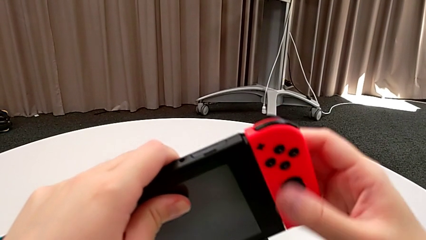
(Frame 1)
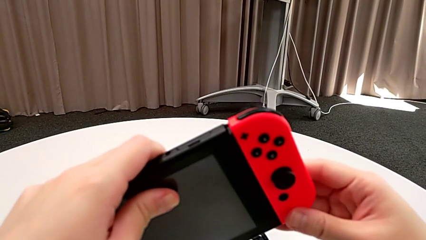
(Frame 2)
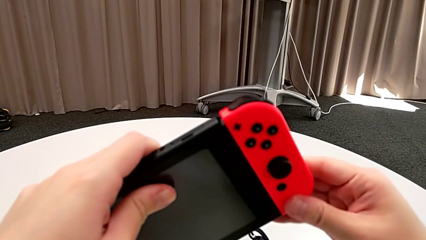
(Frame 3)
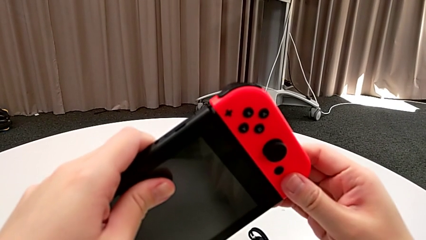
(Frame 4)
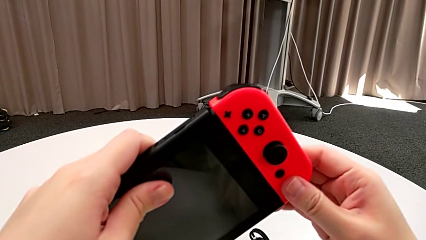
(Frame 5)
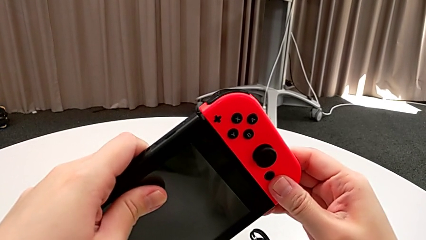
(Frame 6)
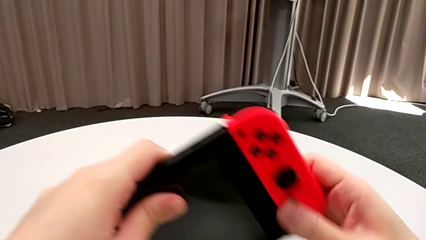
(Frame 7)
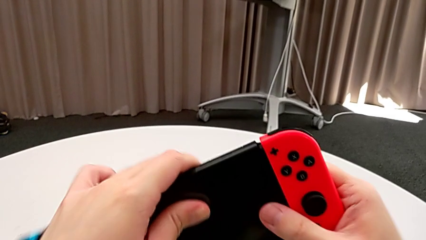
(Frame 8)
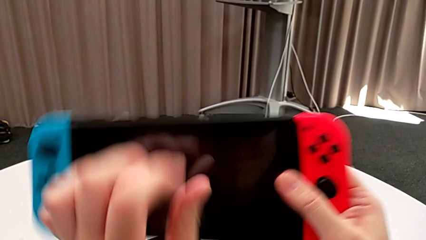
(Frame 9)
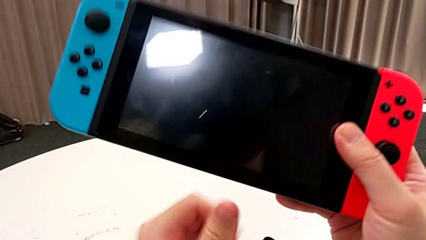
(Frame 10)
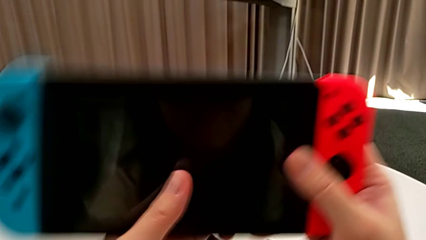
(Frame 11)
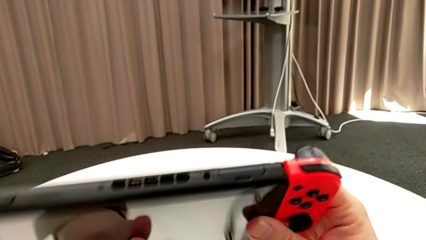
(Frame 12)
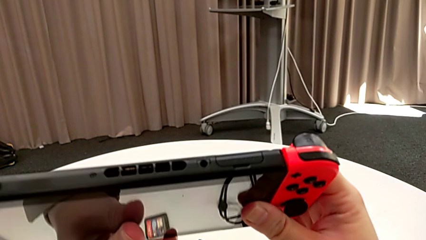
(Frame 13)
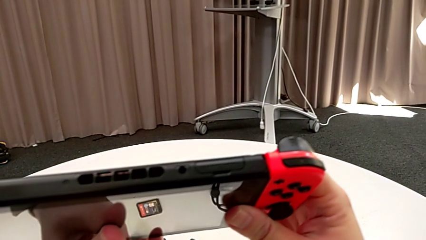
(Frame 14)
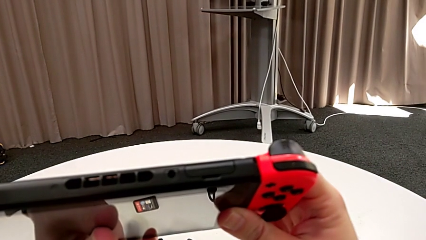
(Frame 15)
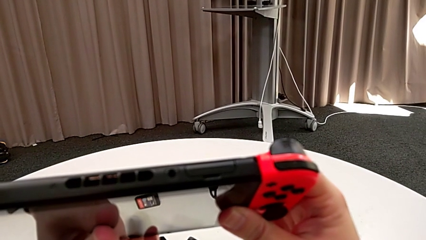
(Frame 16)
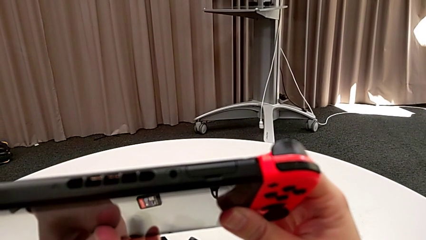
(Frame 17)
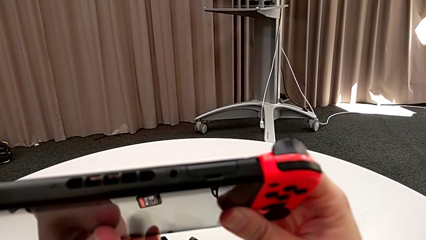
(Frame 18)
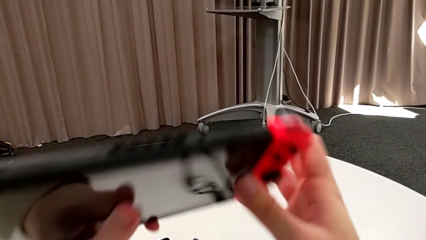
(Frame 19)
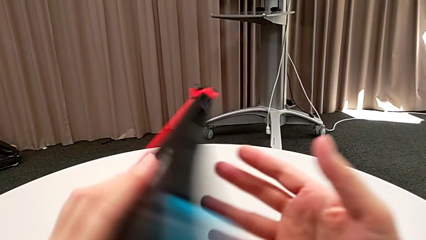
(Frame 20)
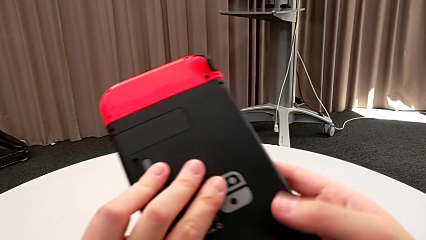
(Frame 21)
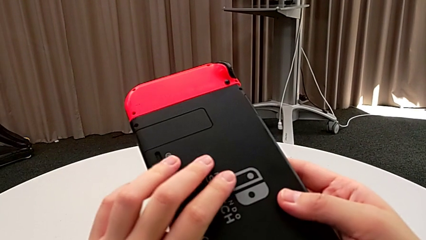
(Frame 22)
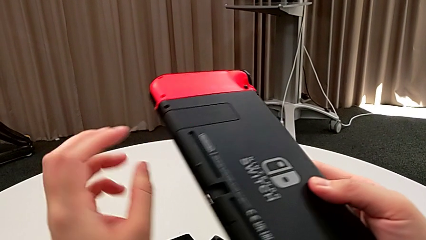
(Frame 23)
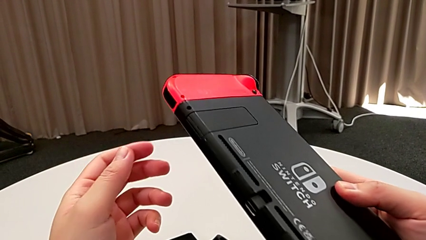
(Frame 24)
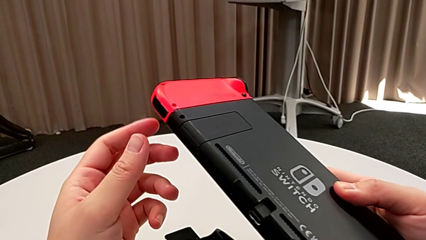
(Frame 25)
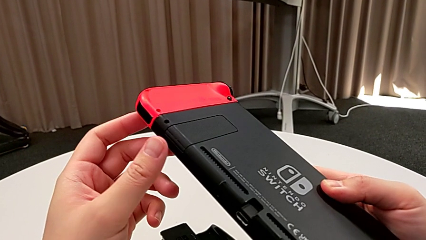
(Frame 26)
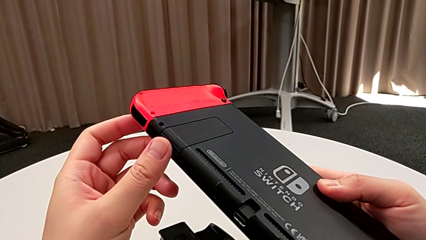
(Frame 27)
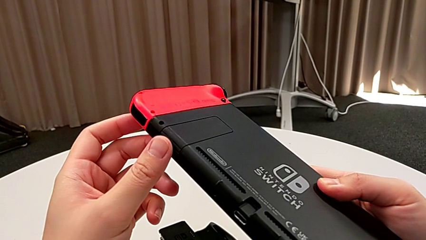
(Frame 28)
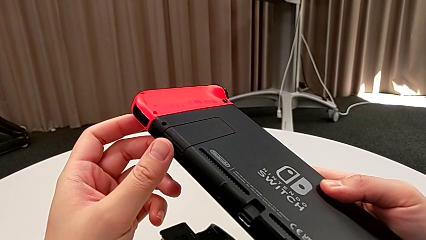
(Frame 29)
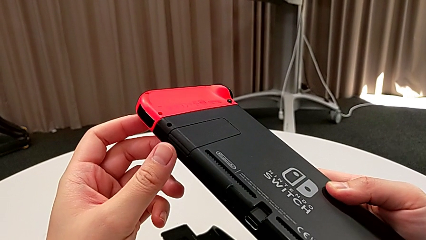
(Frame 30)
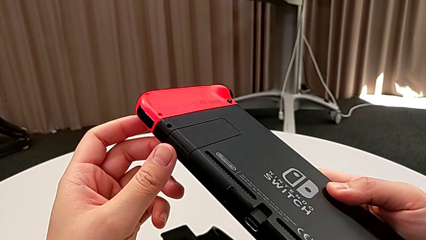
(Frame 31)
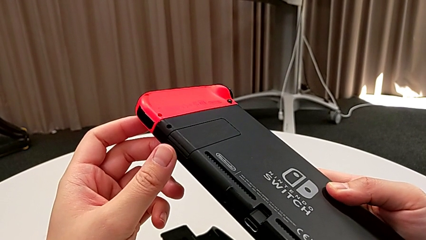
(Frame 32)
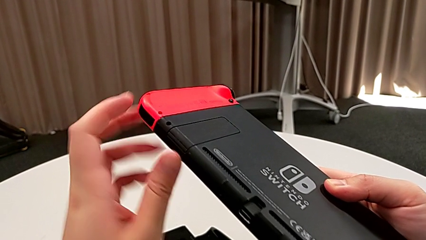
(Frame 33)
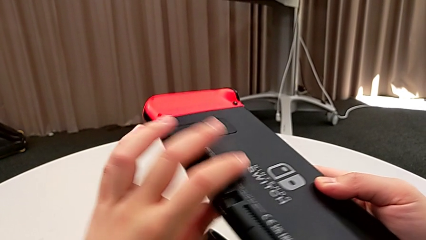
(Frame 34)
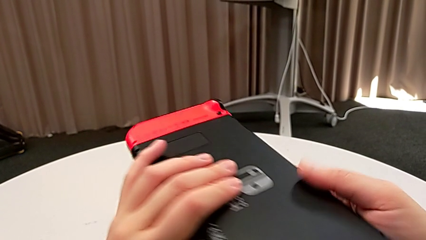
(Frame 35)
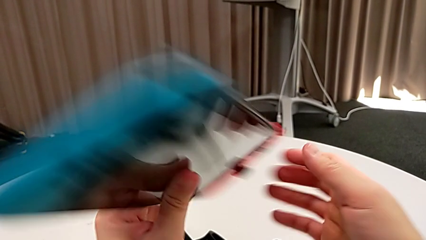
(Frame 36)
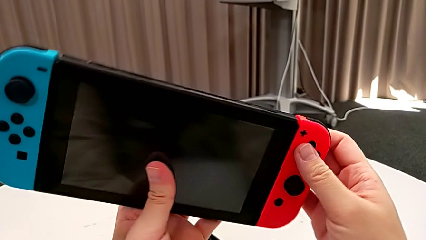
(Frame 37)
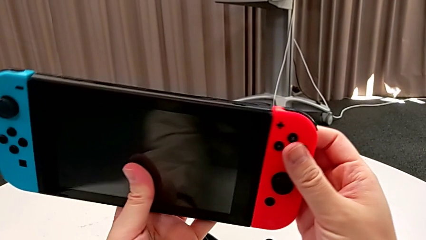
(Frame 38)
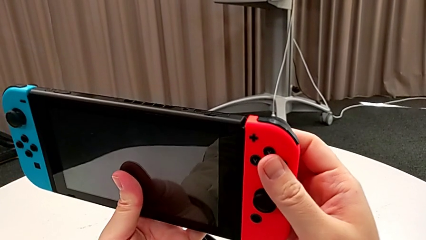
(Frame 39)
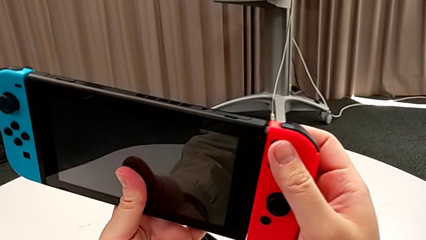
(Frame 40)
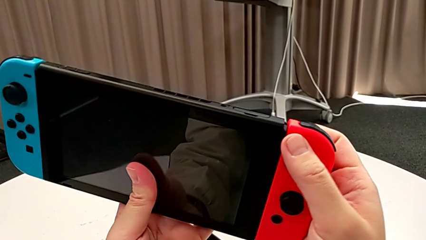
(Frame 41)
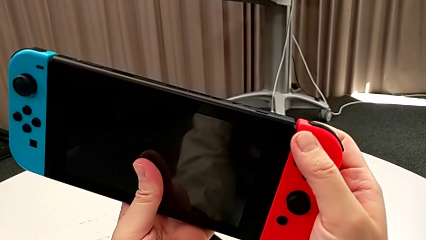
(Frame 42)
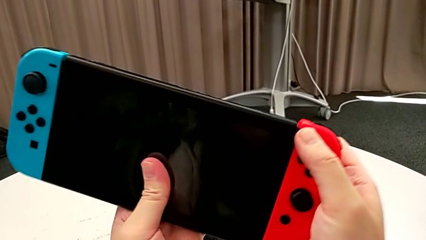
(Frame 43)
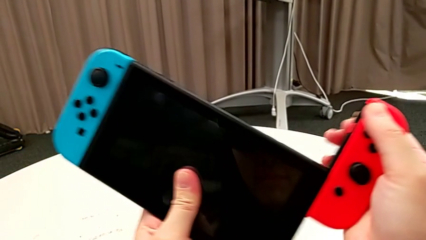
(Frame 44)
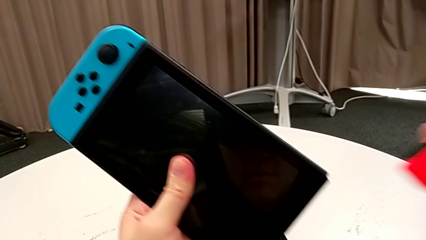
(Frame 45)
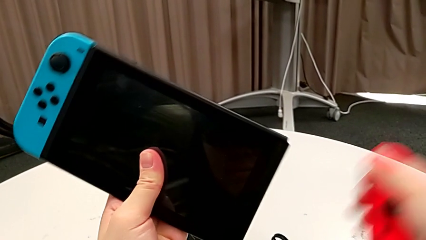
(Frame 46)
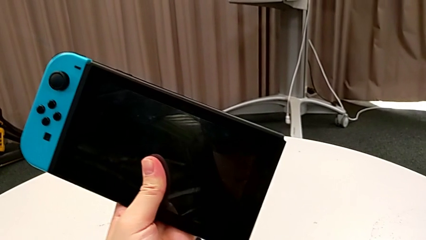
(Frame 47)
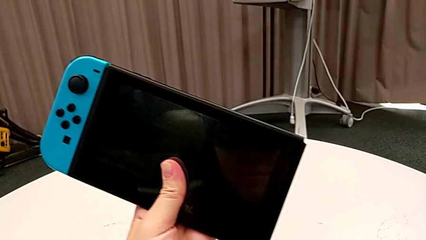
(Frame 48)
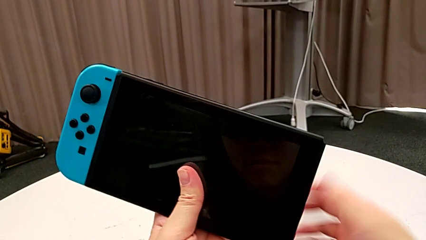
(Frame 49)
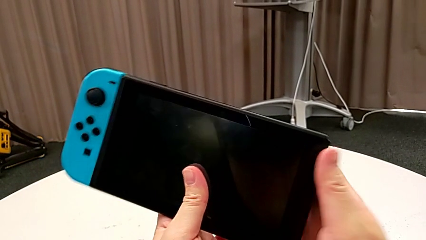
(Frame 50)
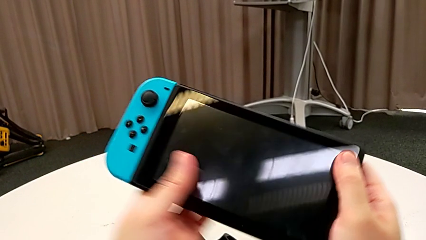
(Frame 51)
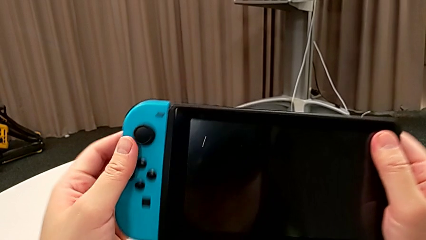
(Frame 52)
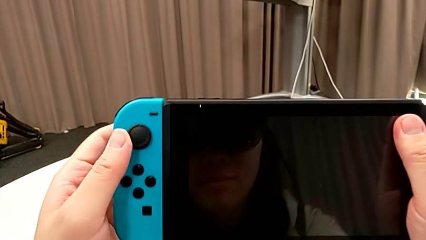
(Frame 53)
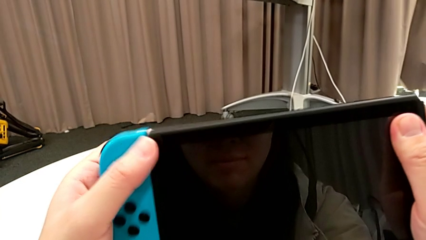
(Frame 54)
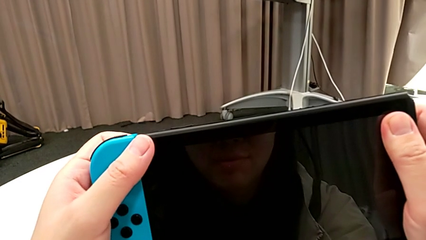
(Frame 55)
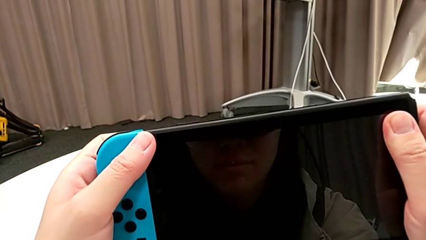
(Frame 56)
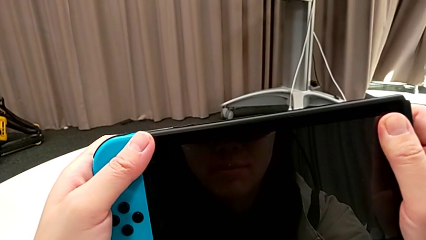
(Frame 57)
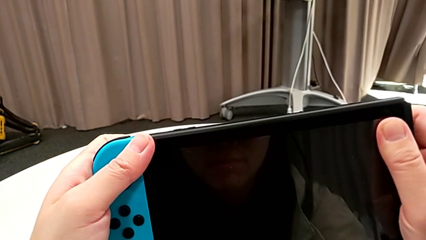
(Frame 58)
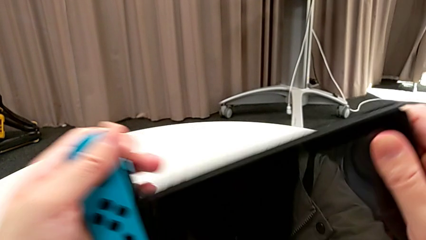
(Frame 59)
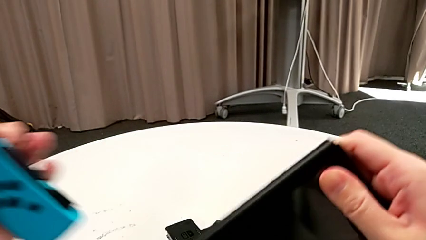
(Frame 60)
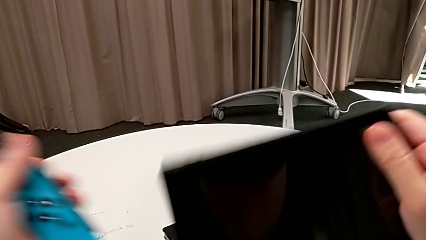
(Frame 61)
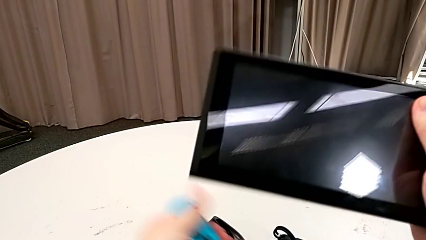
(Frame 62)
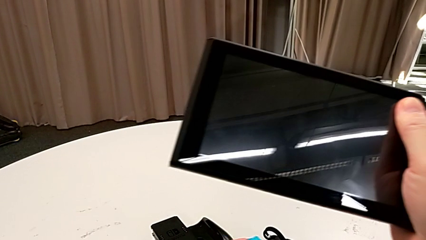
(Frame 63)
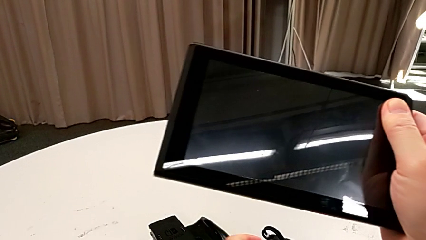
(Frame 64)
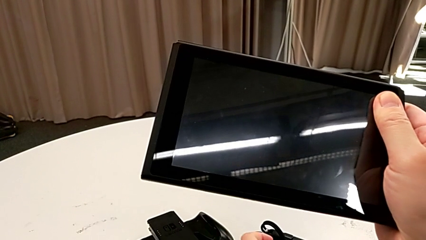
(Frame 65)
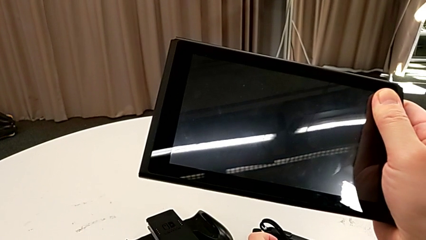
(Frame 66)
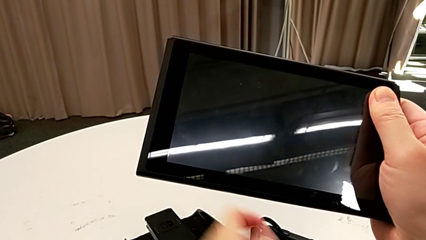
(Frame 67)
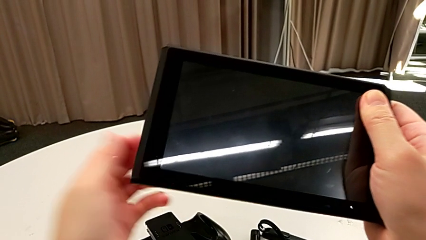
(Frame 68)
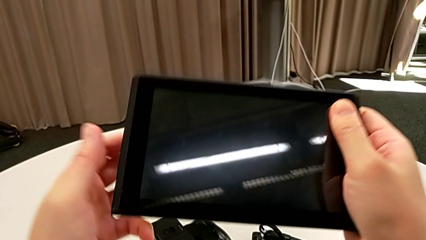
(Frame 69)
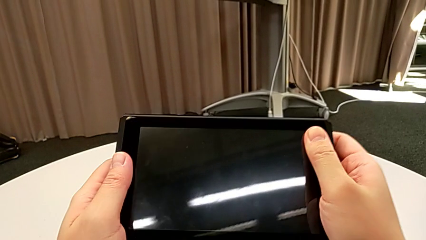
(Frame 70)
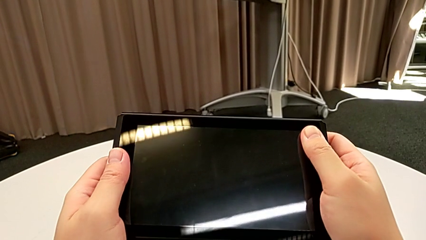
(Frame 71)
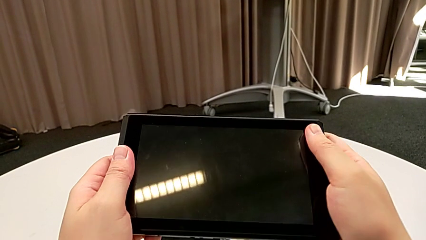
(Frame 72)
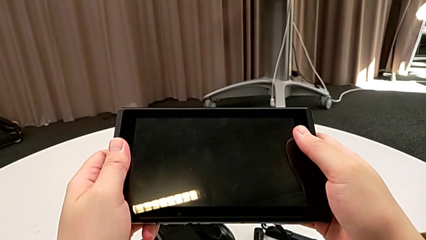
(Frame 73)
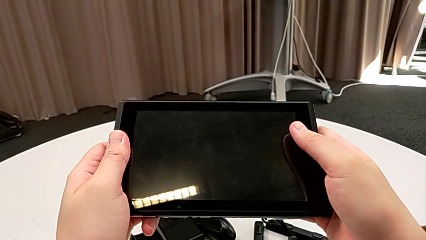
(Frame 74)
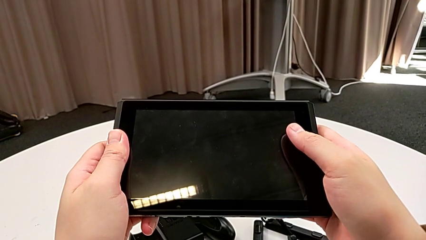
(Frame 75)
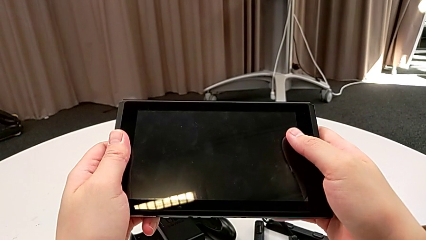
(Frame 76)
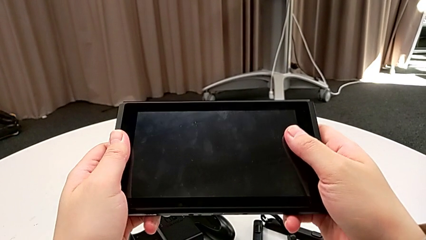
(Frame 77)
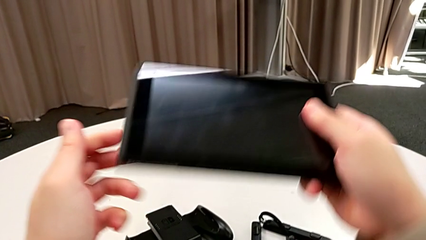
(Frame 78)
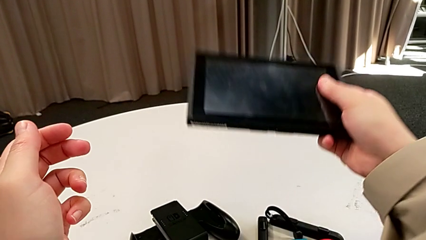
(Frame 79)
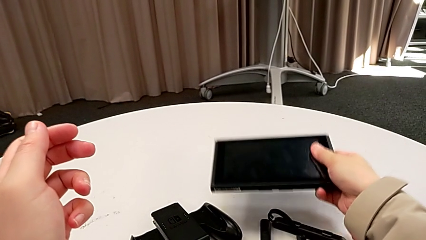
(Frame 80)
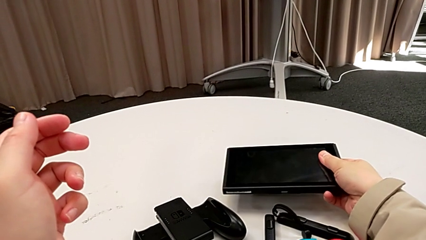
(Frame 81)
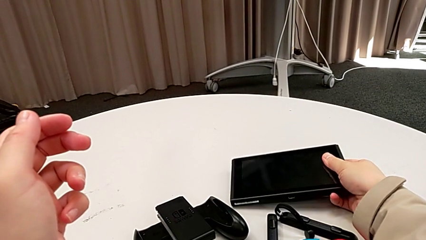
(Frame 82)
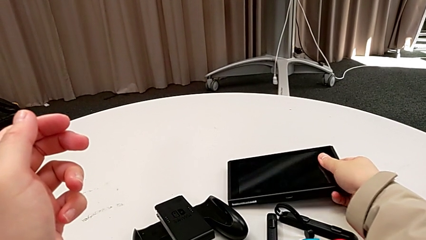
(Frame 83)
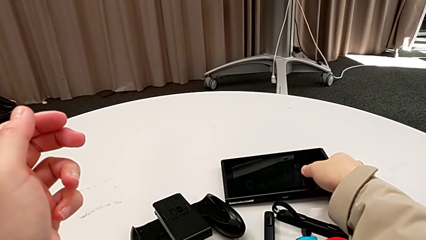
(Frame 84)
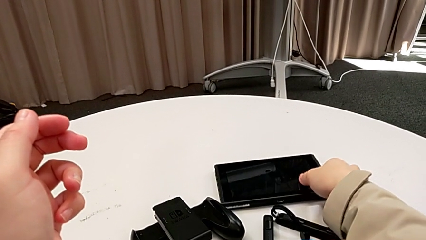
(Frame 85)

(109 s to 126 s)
The camera wearer is removing a Joy-Con controller from the Nintendo Switch. They inspect the Nintendo Switch, turn it twice, withdraw the red Joy-Con controller, withdraw the blue Joy-Con controller and place the Nintendo Switch.
